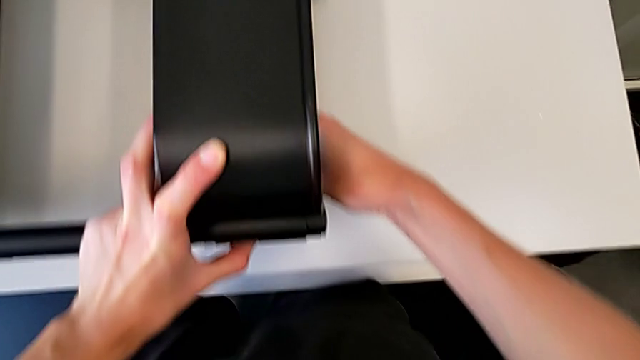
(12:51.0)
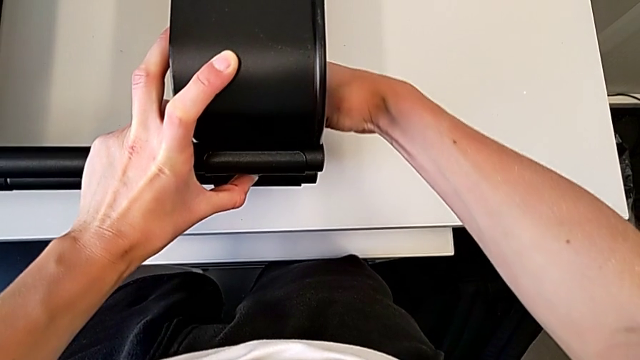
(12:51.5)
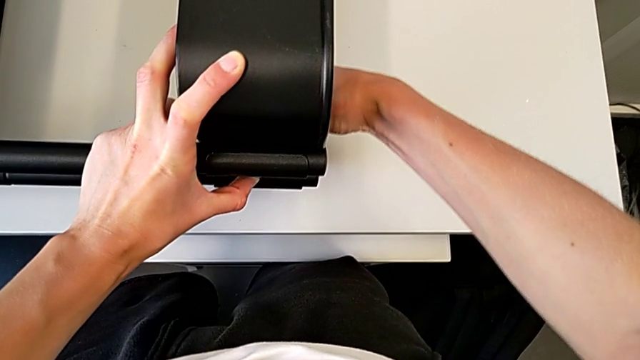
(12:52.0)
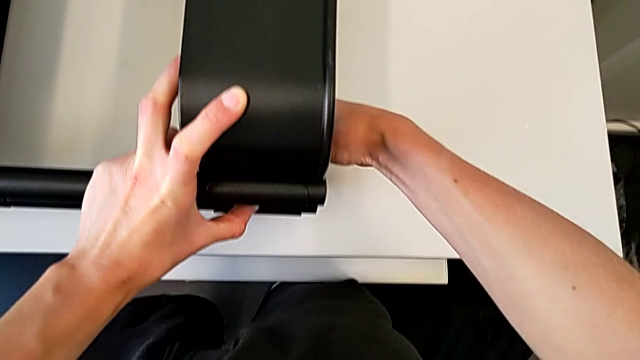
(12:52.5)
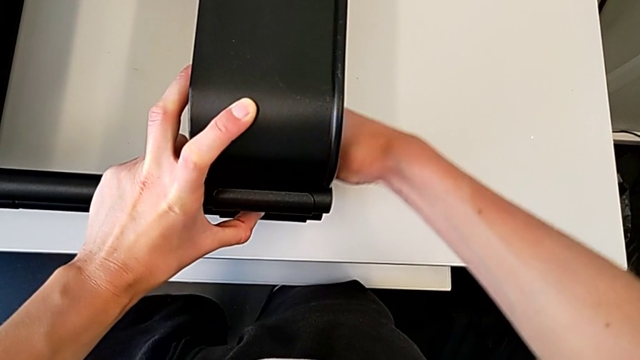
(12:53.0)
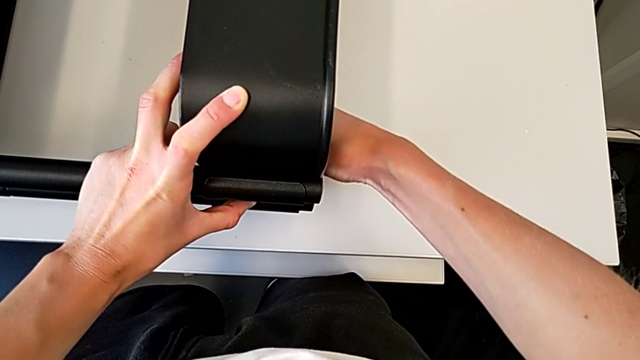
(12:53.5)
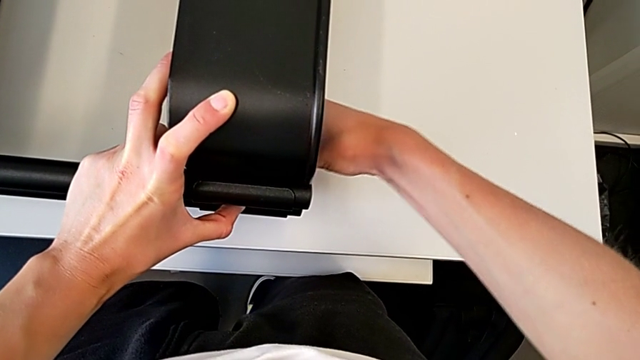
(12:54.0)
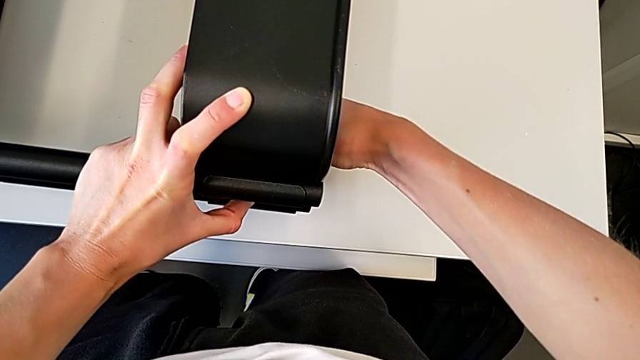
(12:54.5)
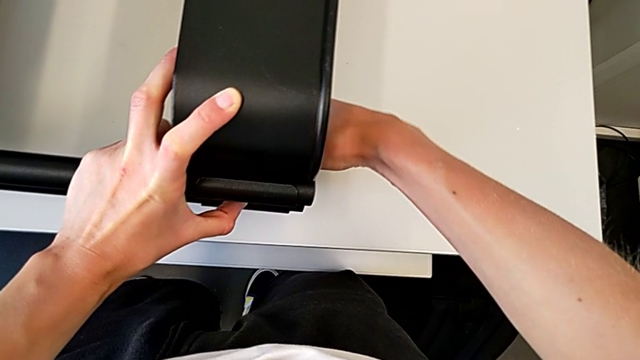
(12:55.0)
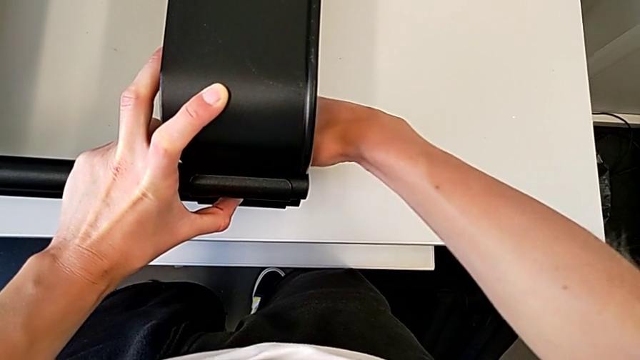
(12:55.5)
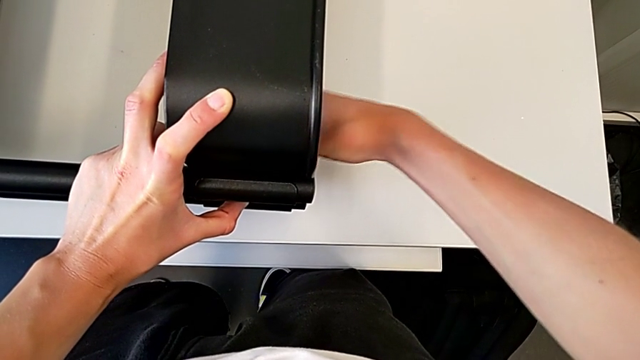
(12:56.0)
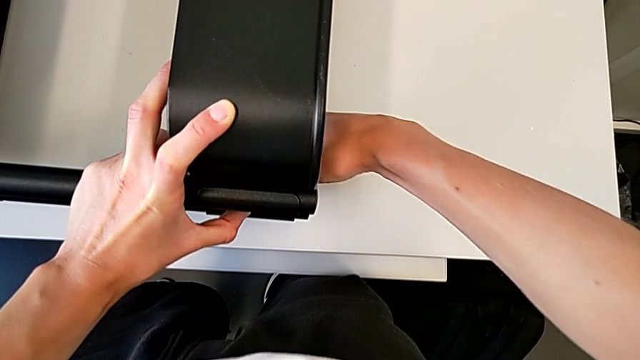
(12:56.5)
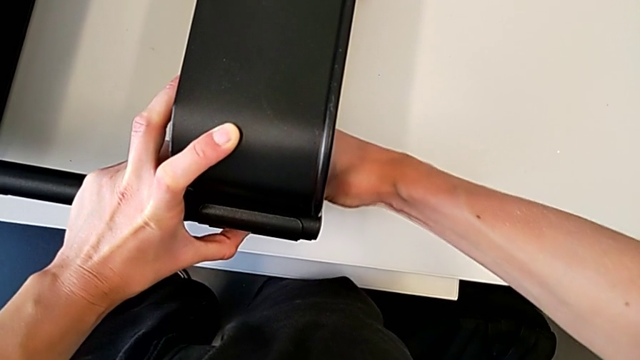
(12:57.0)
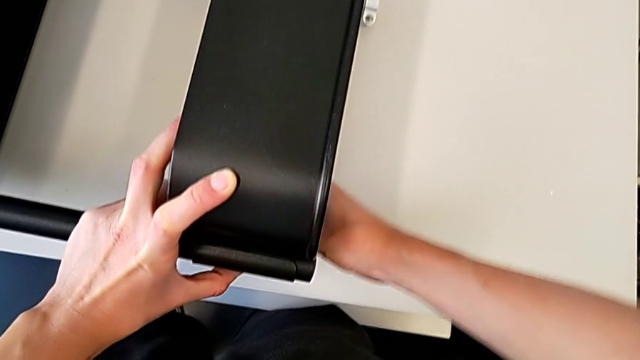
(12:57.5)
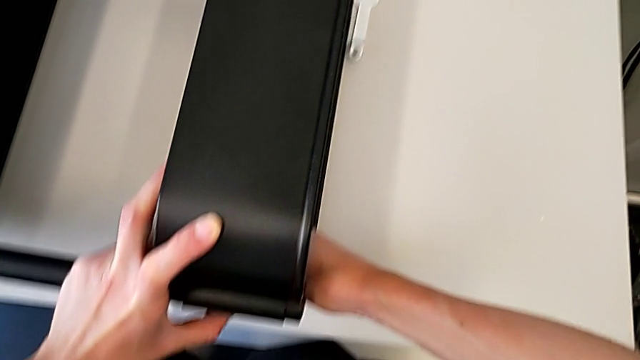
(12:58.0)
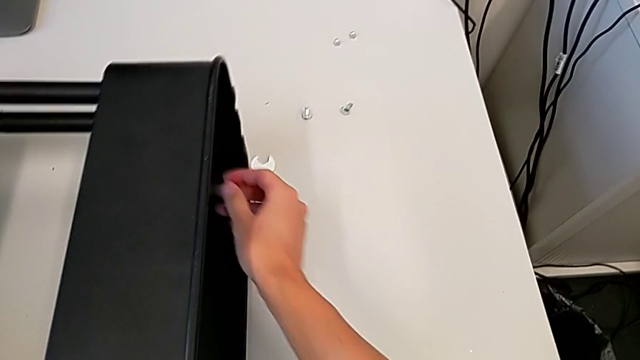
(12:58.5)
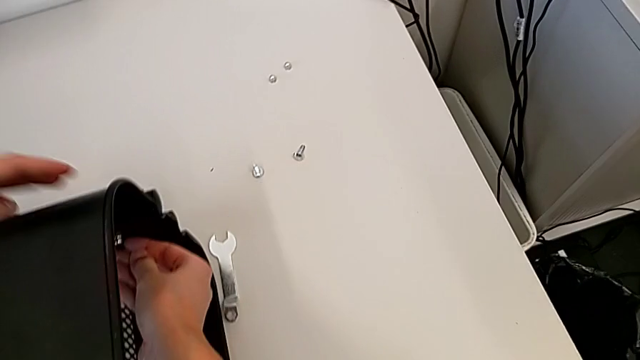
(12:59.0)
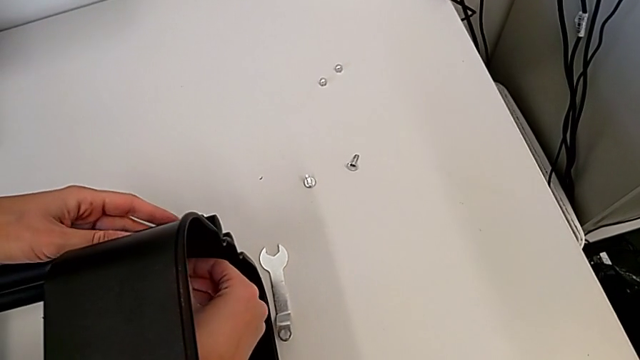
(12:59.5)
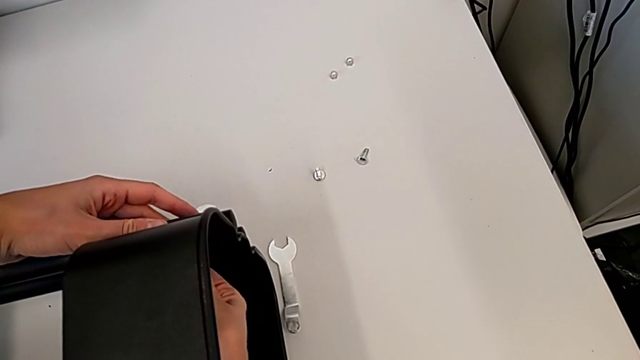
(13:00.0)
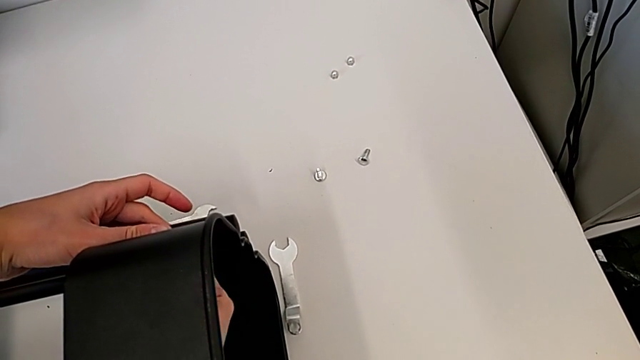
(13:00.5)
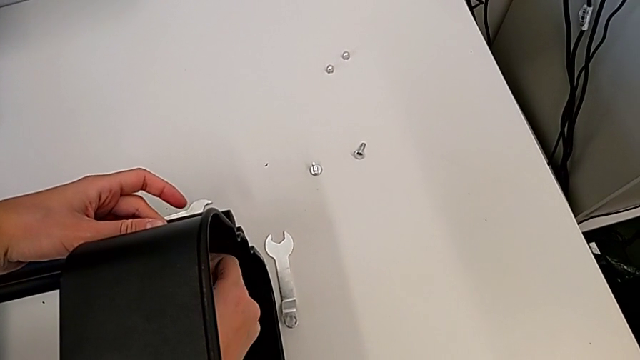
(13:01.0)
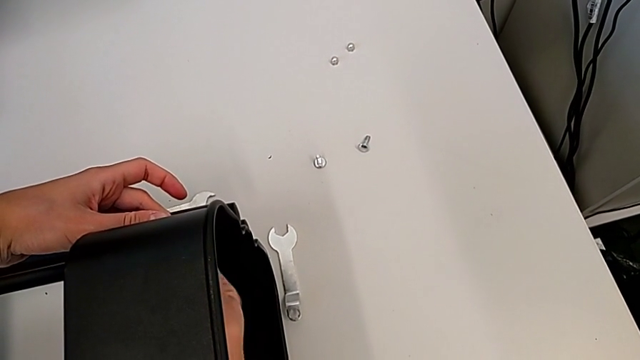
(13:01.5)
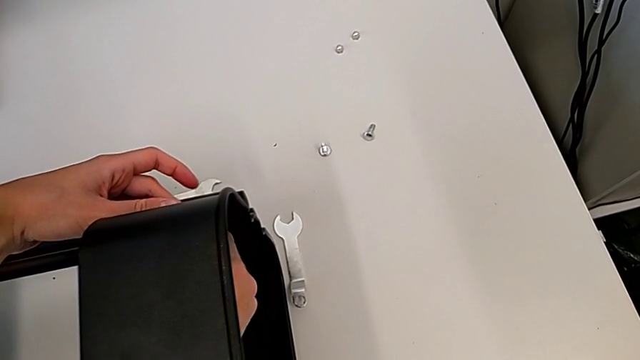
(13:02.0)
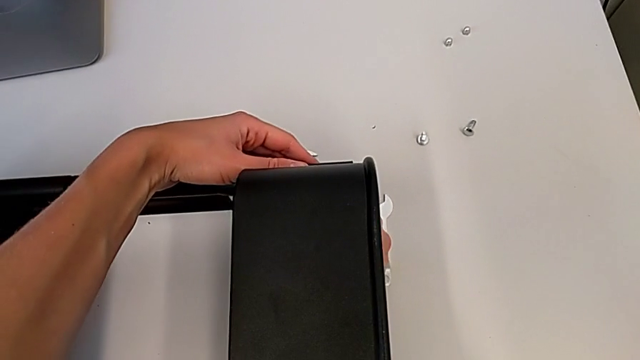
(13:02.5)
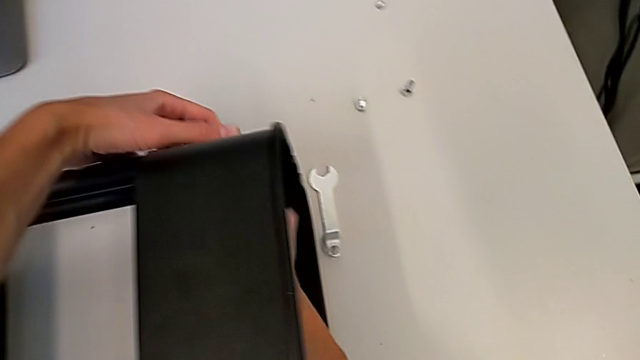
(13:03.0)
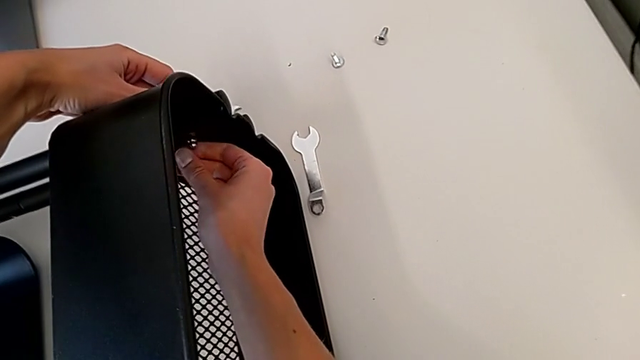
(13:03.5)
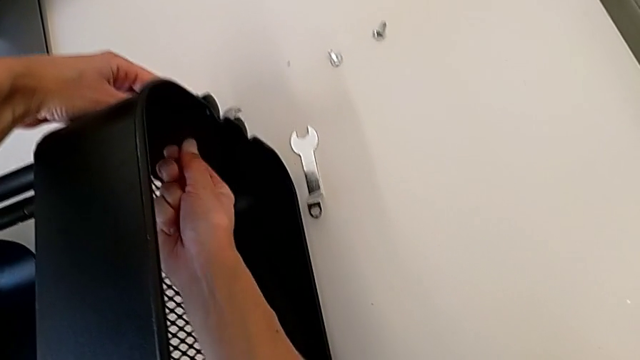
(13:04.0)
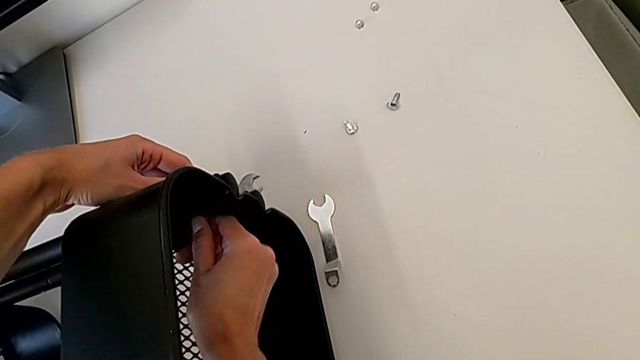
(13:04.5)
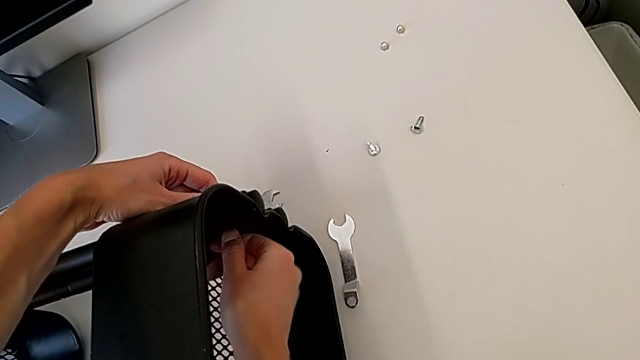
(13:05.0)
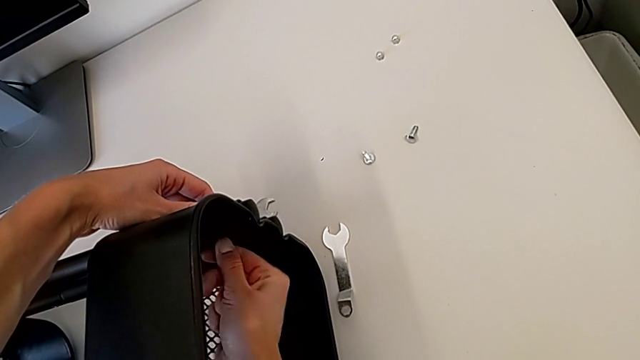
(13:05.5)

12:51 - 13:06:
The camera wearer is attaching a bracket and a hexagon cap nut to the side of the tray. They begin to screw the top grid tray.

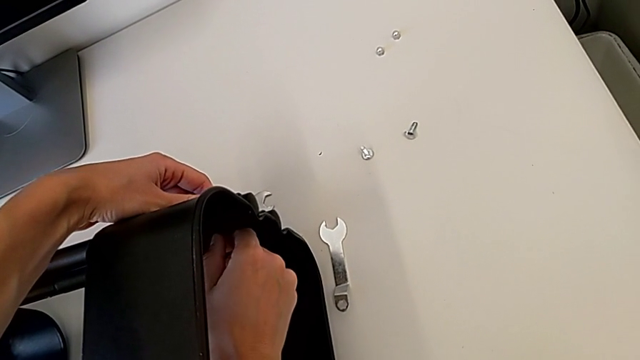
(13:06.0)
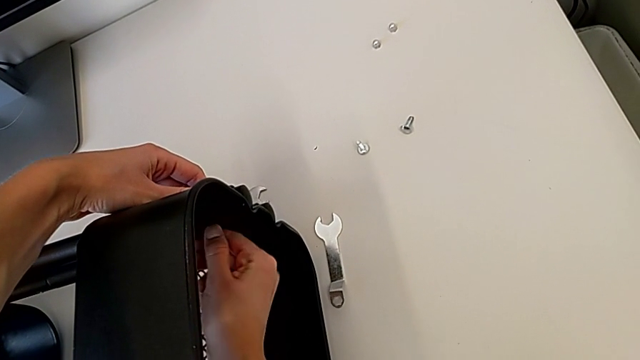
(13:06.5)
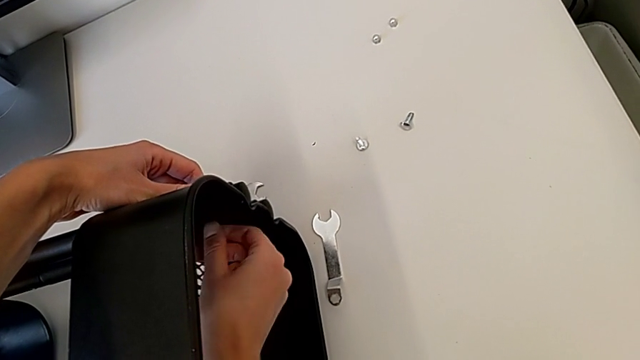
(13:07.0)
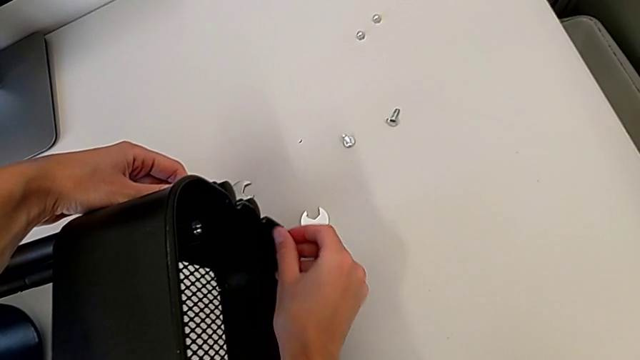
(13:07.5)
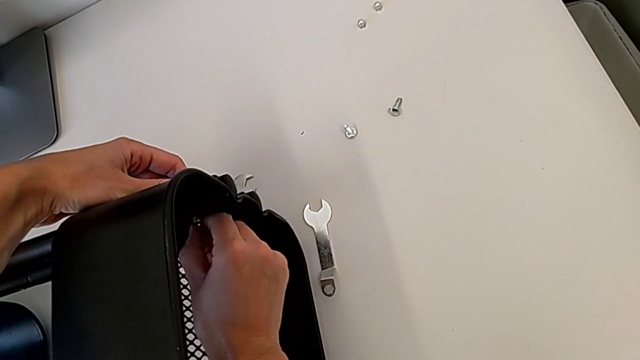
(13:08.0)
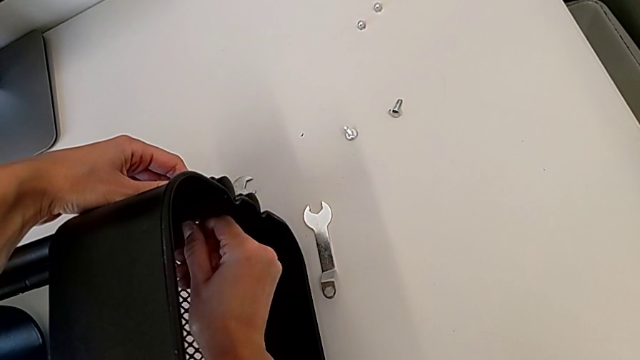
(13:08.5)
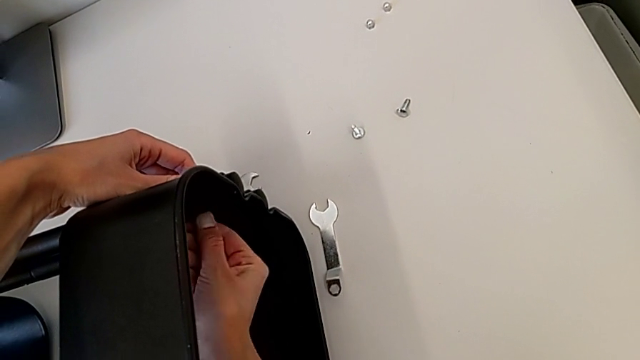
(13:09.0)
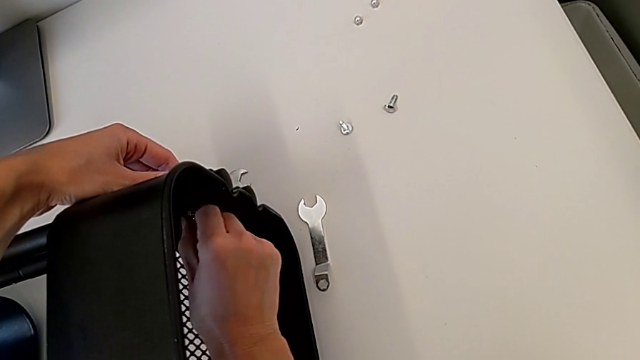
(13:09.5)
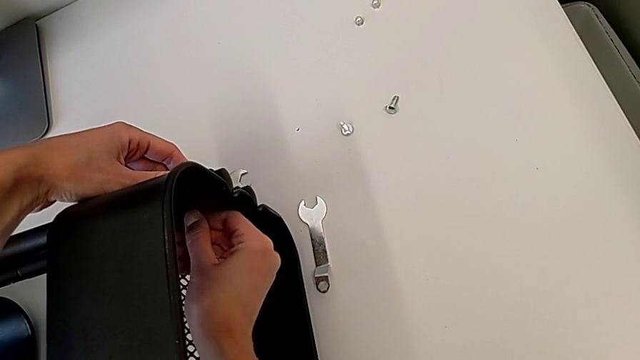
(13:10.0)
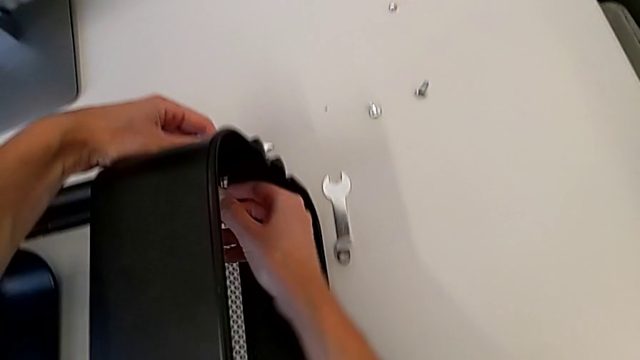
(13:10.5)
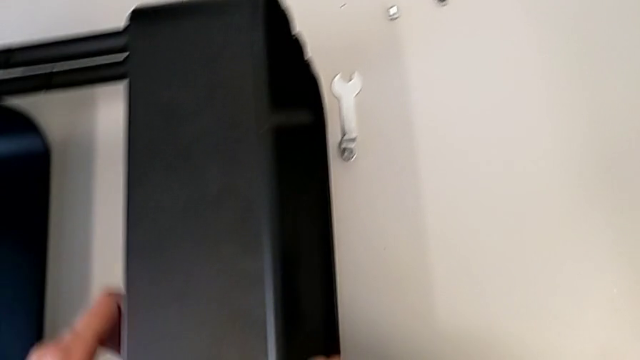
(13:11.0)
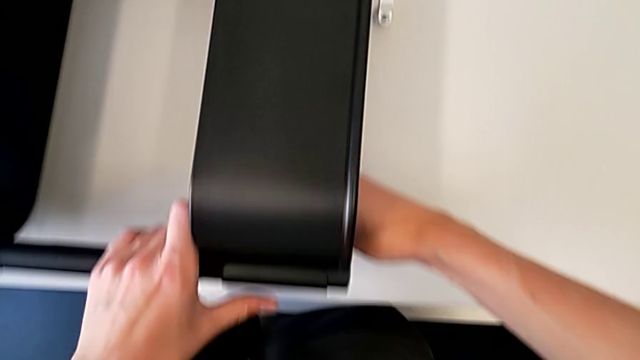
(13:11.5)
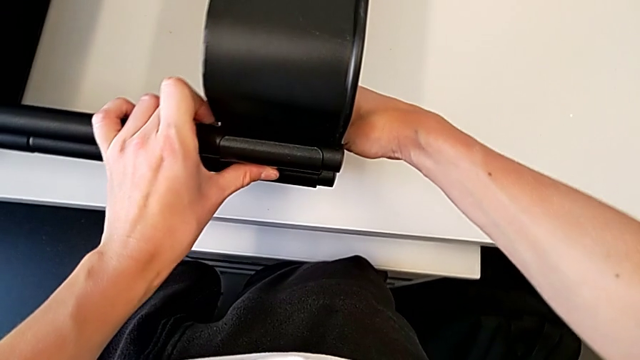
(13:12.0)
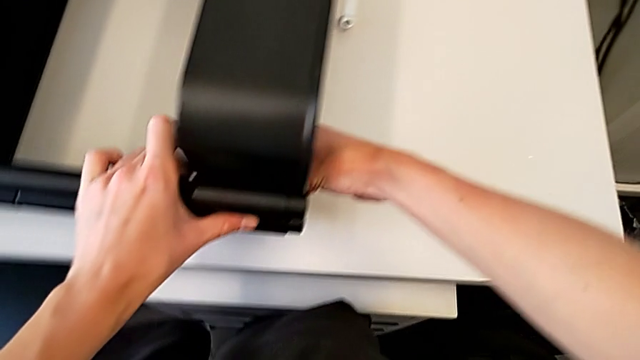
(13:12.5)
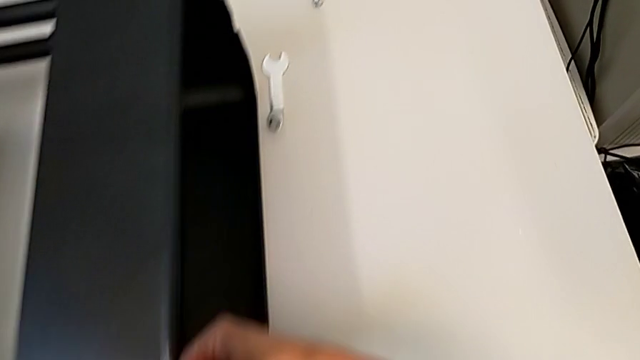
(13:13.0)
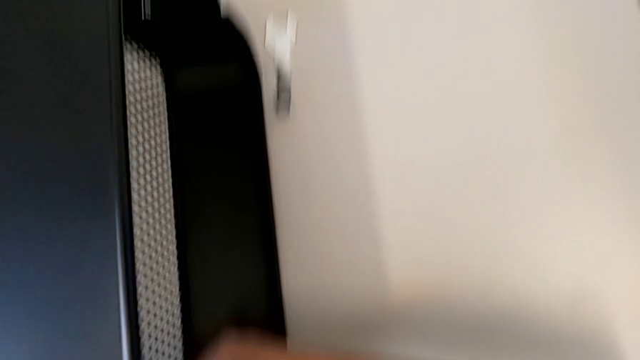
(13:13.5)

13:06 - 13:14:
The camera wearer is attaching a bracket and a hexagon cap nut to the side of the tray. They keep screwing the top grid tray and begin to screw the hexagon cap nut.
